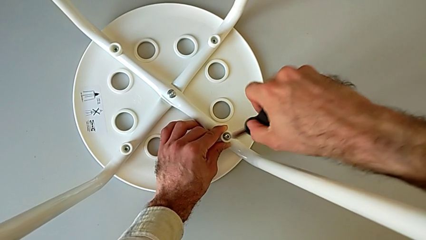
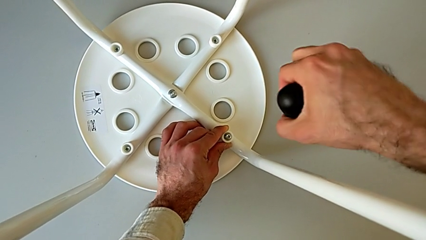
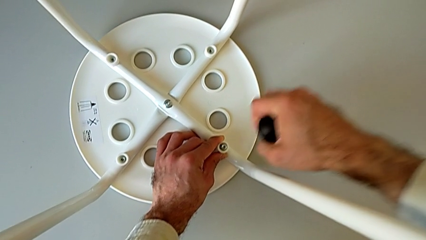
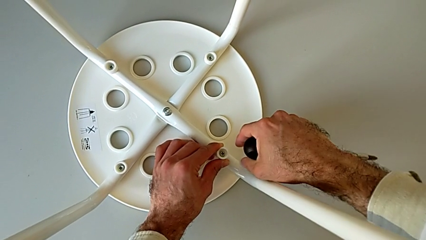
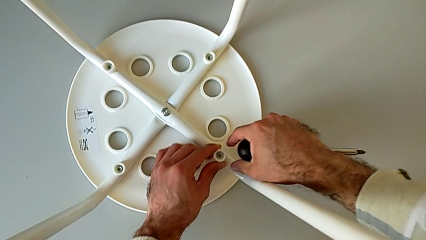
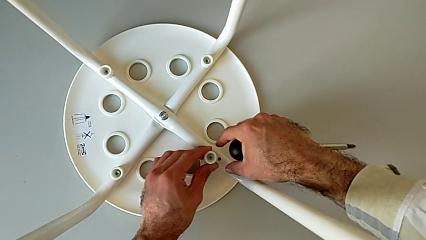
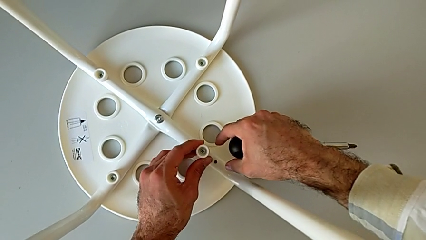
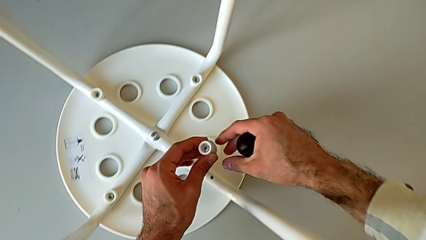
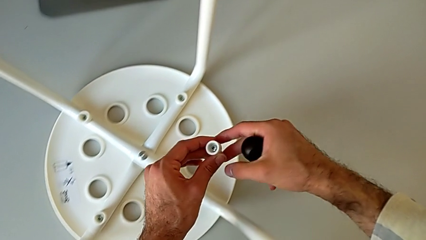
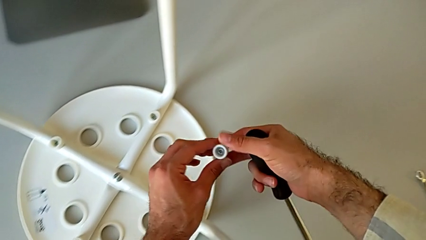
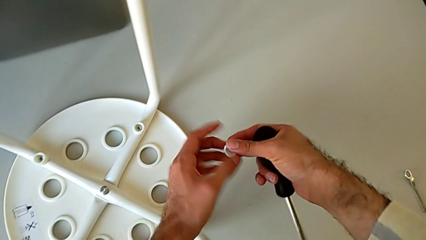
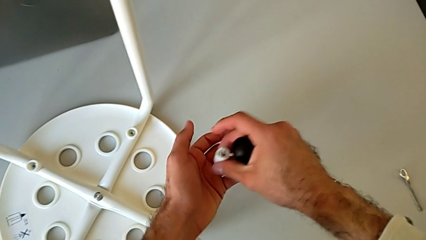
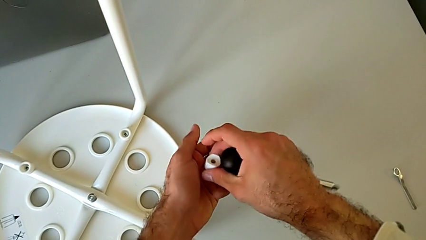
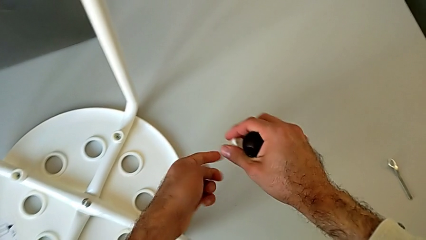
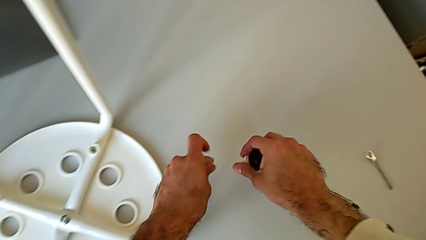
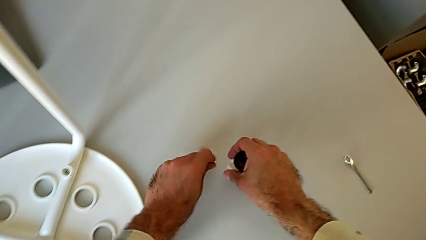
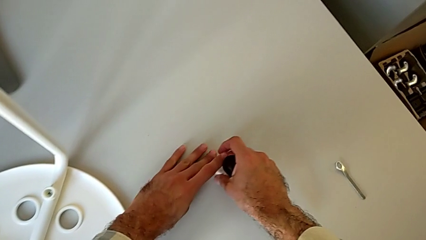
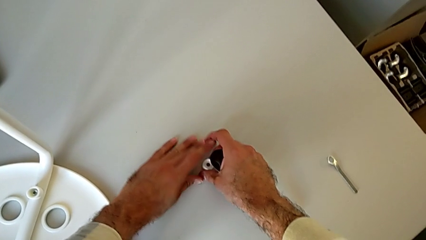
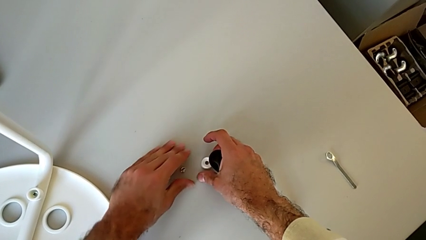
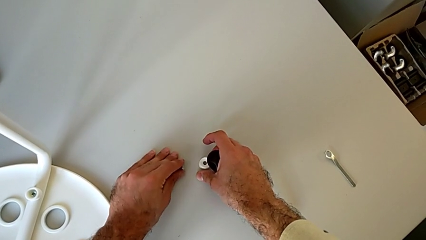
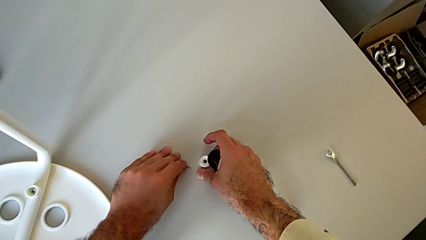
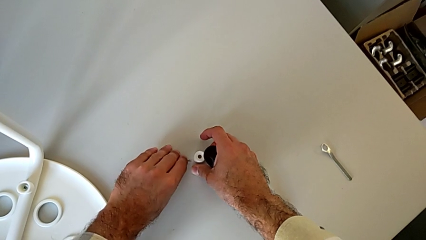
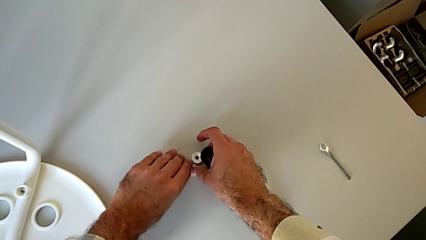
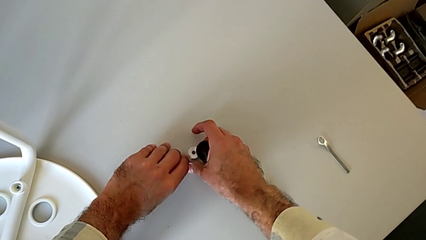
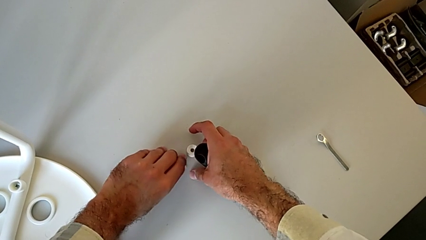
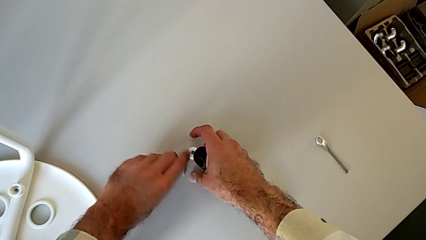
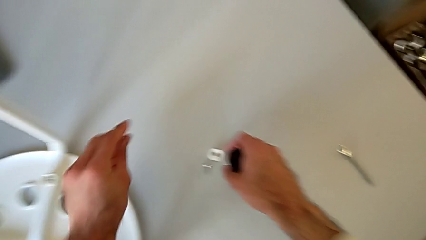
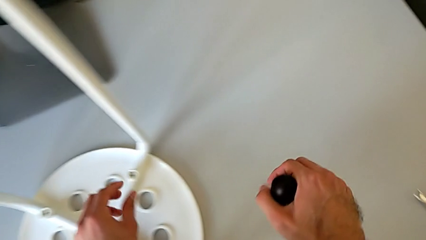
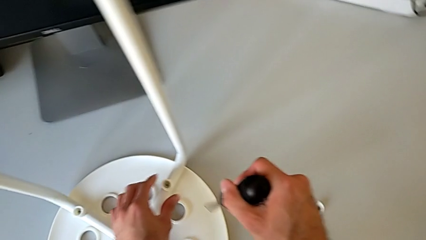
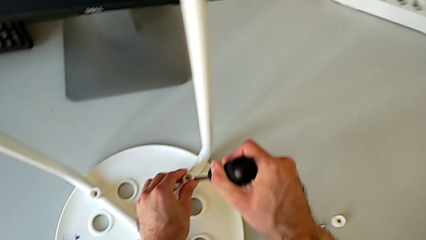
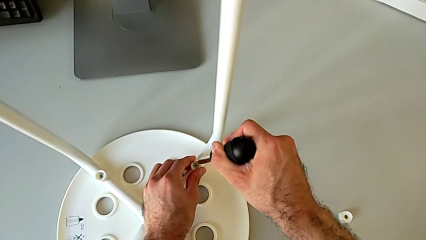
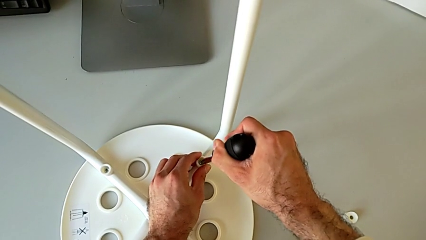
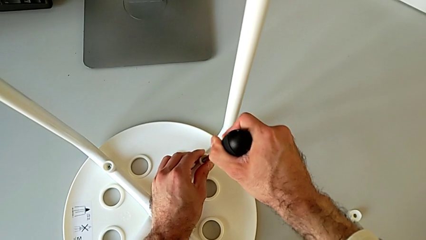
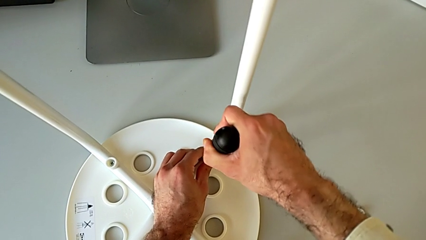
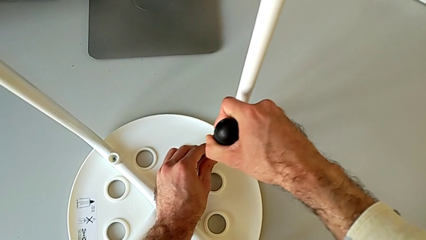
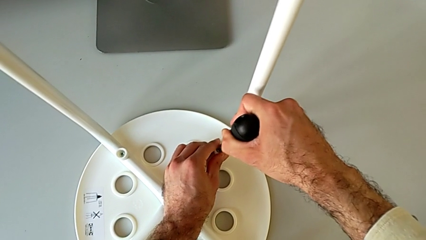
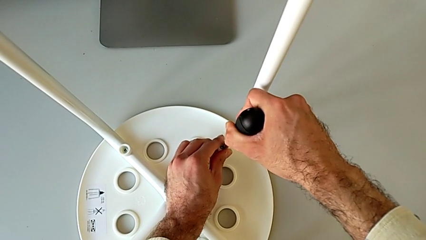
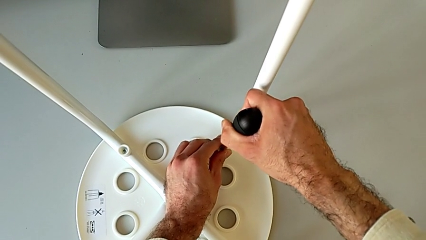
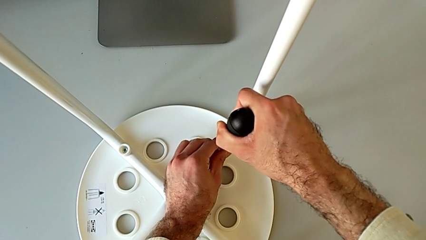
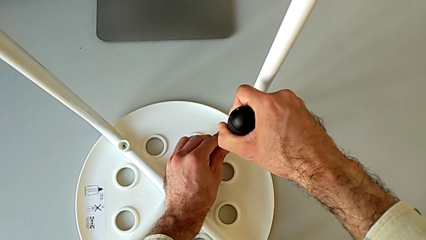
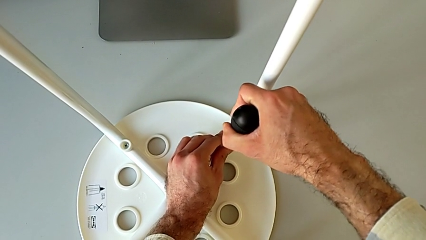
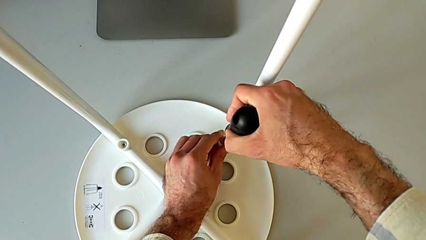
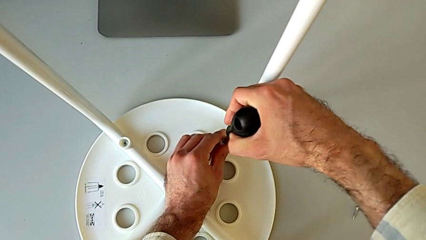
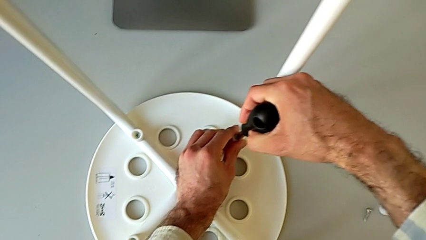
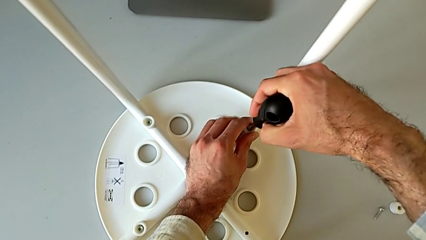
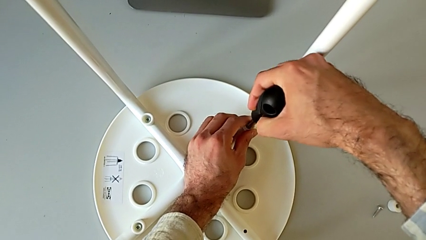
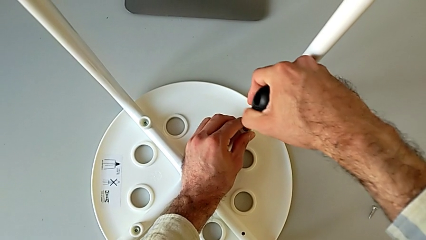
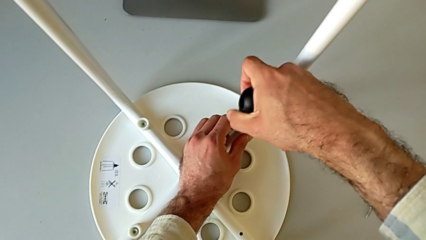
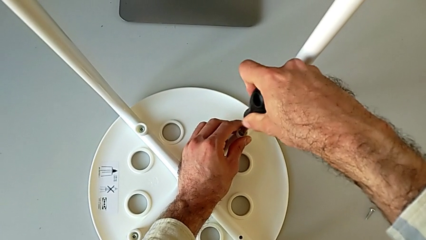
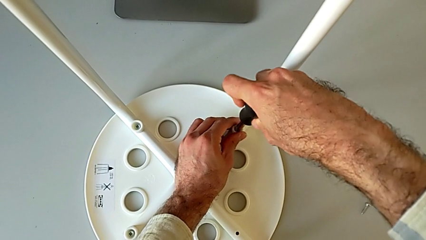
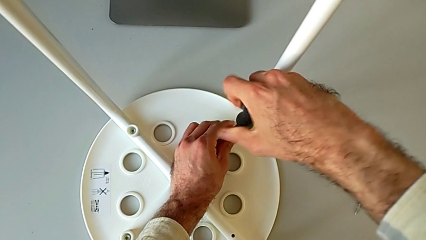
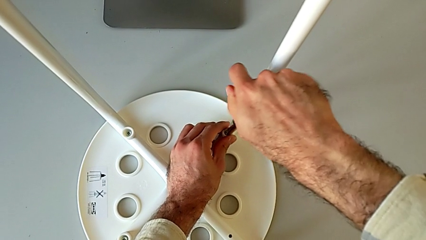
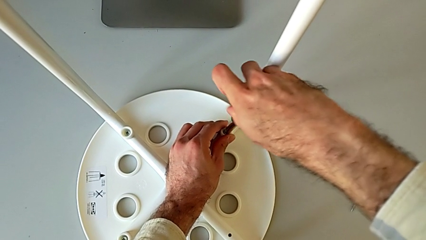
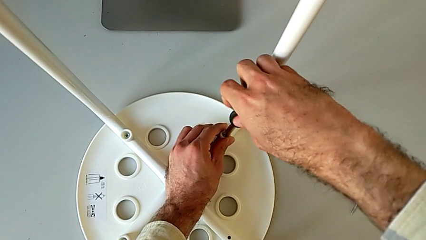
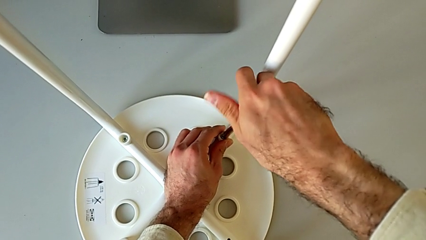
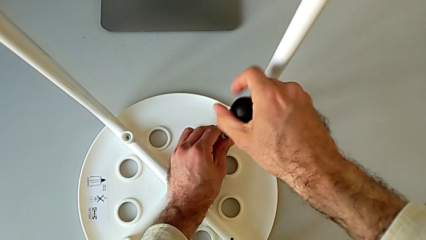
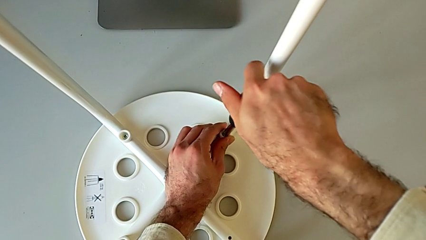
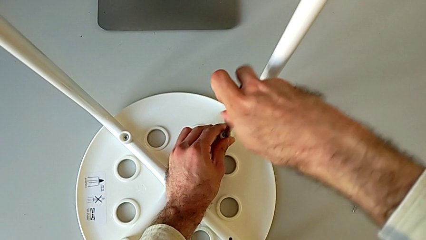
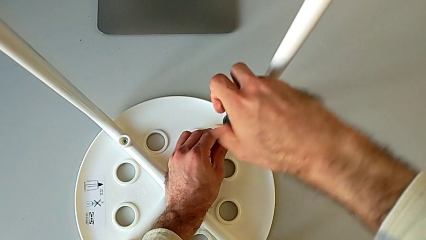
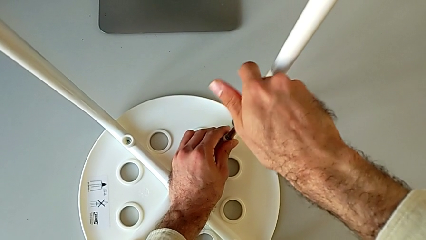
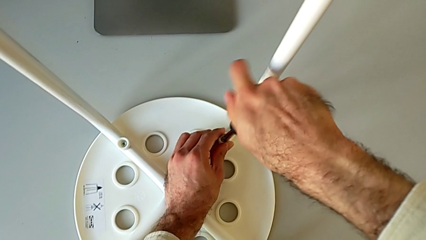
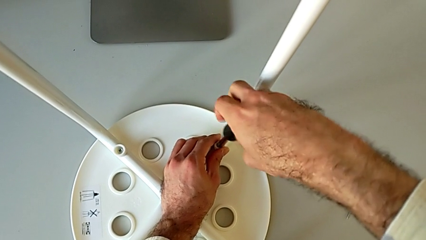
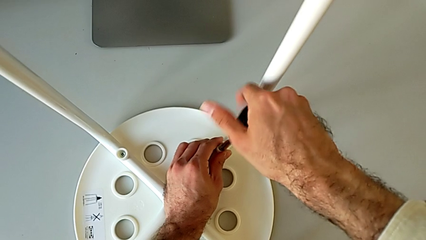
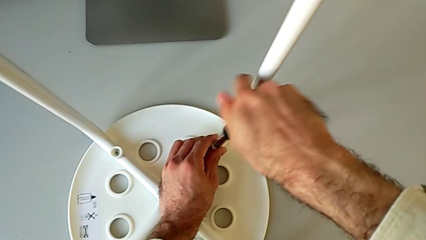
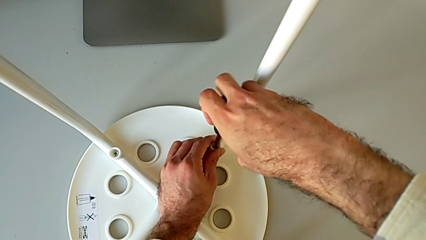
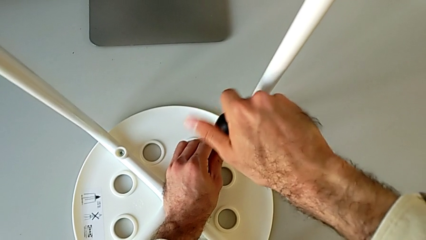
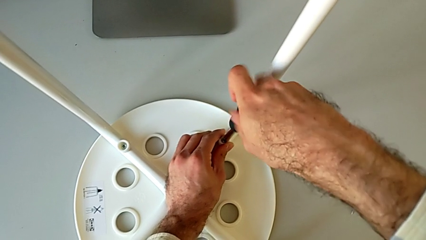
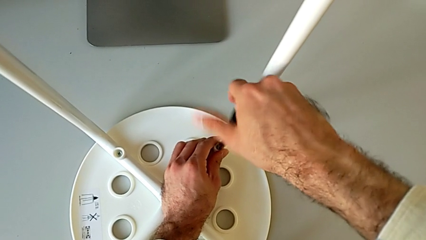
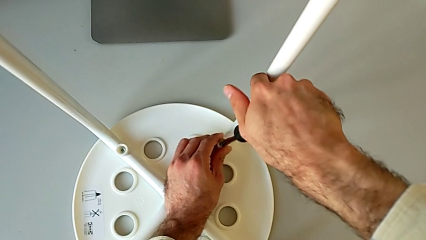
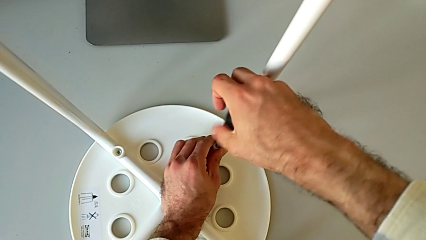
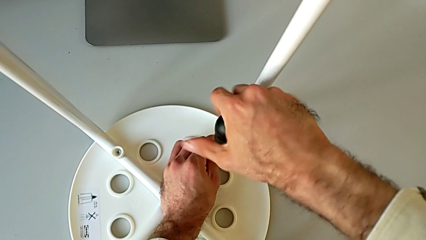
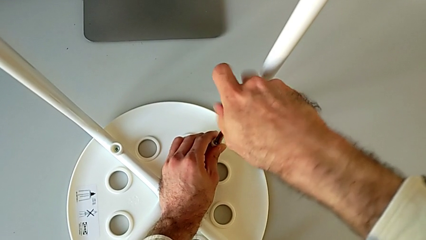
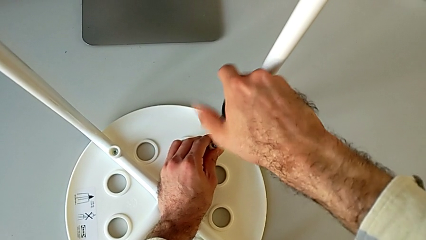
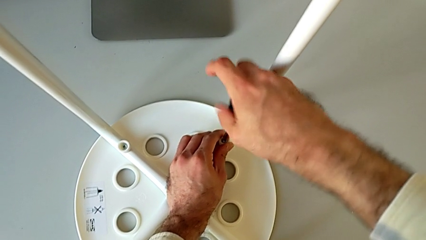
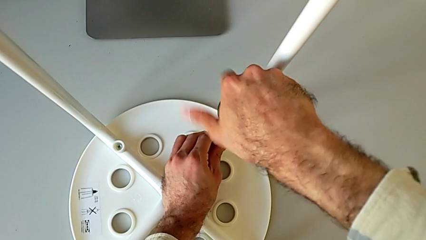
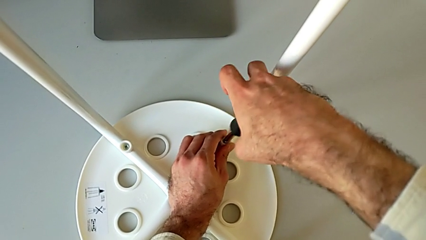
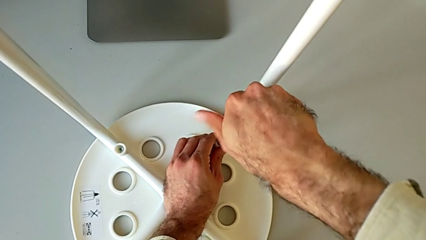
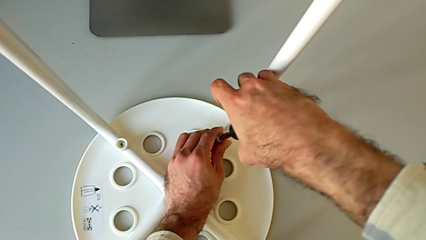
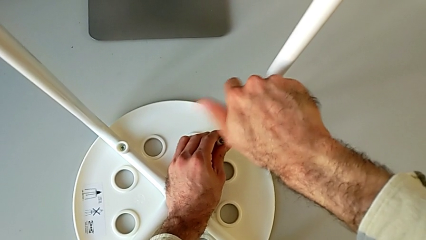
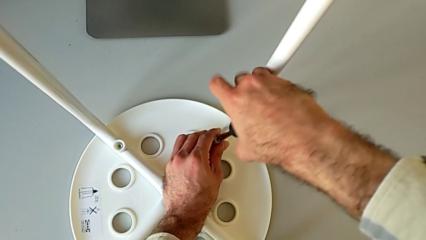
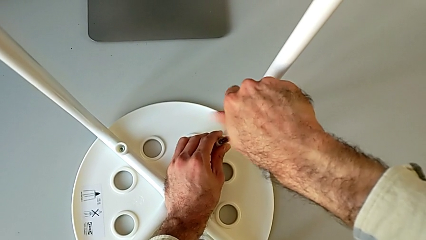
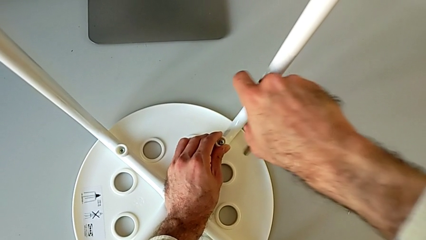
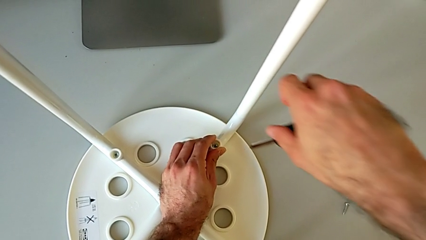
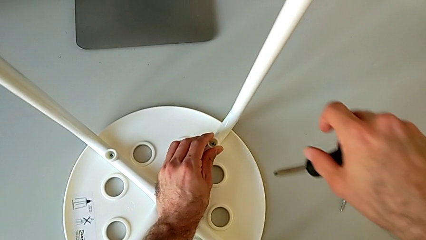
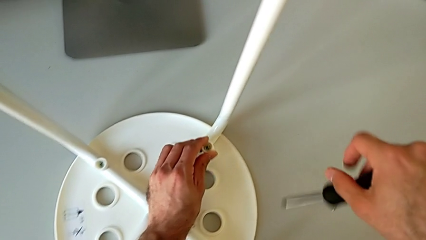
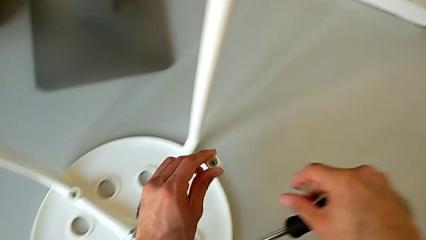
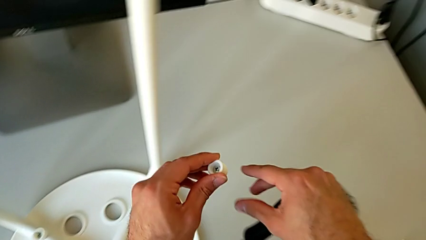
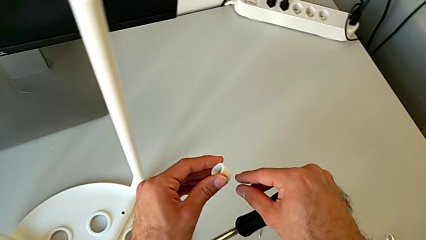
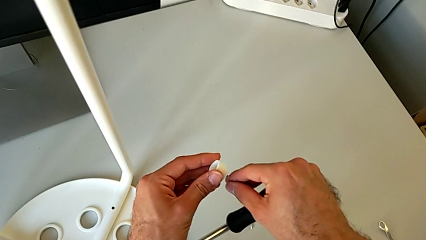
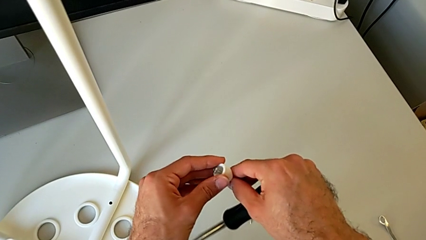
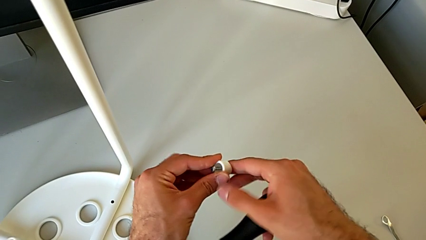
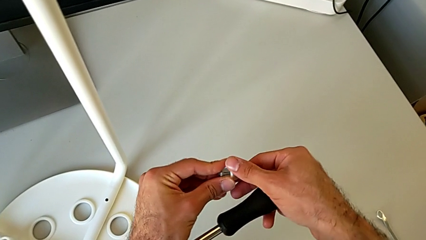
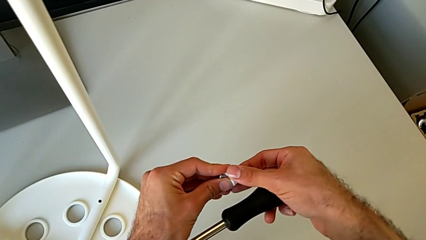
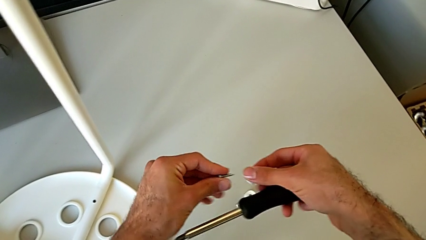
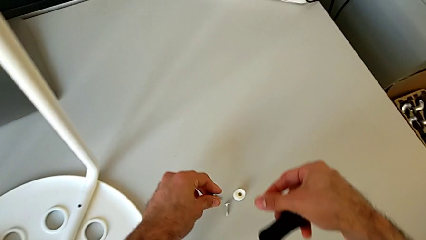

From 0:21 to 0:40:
The camera wearer is disassembling the screws on the chair legs. They disassemble the first washer, disassemble the first screw, place the first washer, insert the second screw, hold the second washer, disassemble the second washer and disassemble the second screw.
